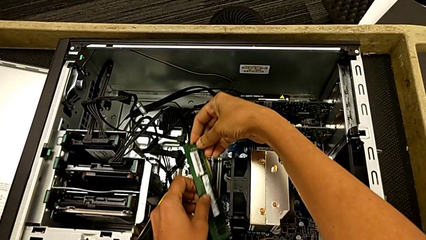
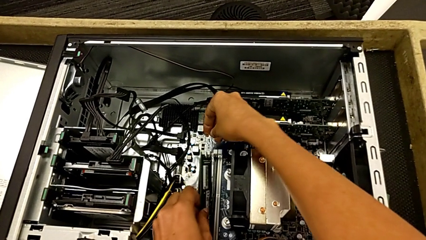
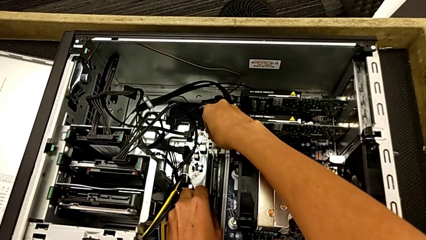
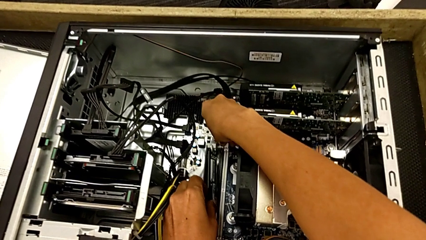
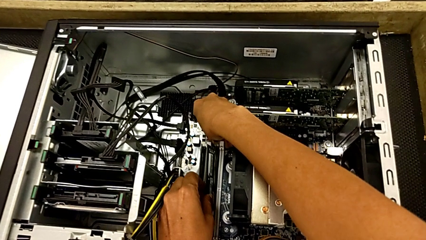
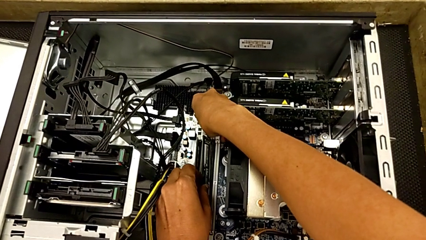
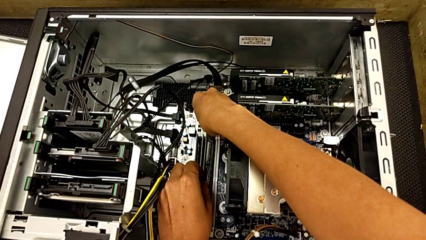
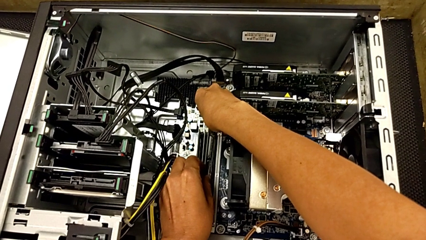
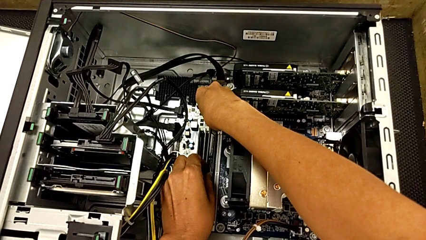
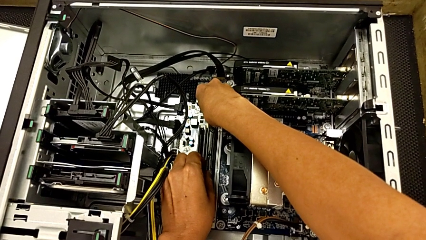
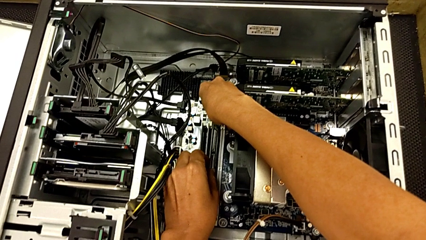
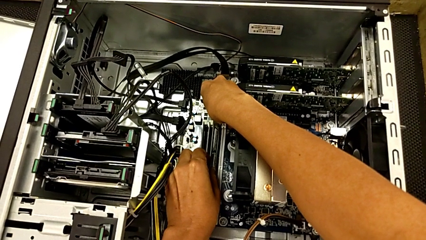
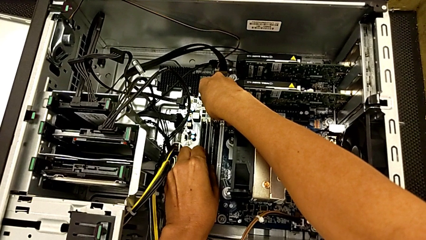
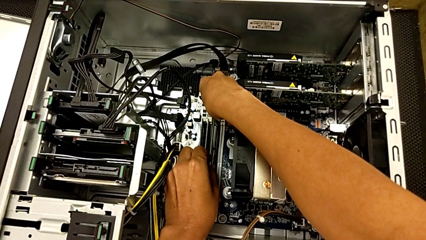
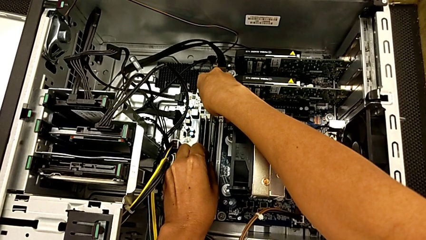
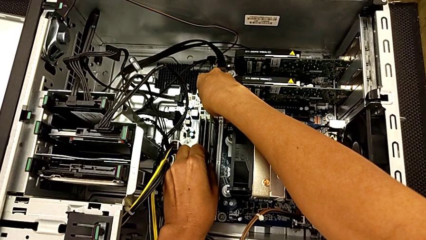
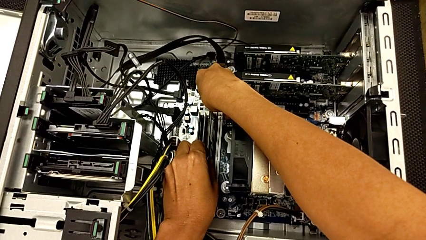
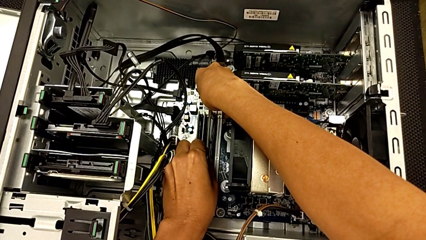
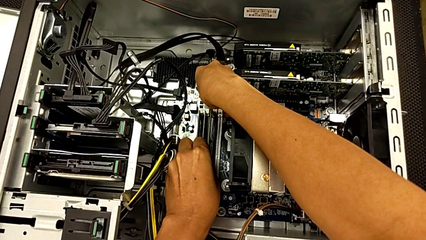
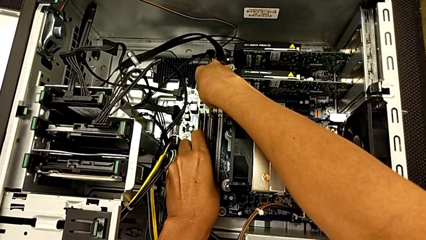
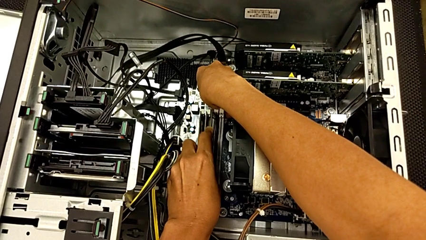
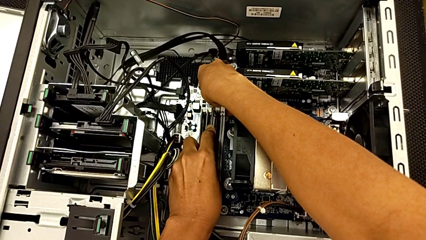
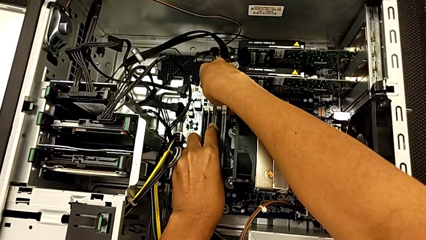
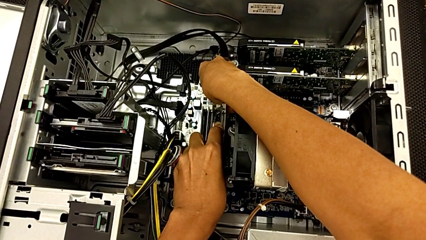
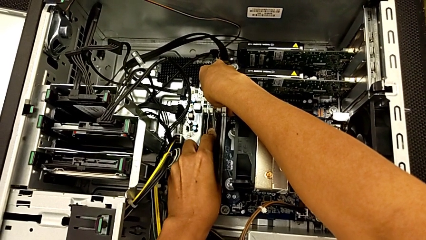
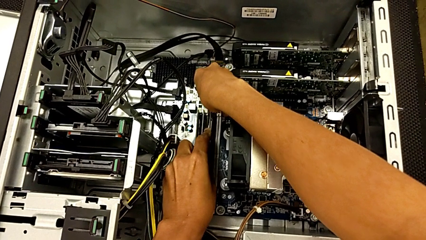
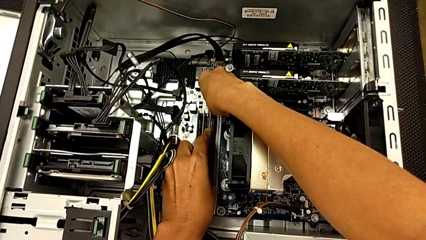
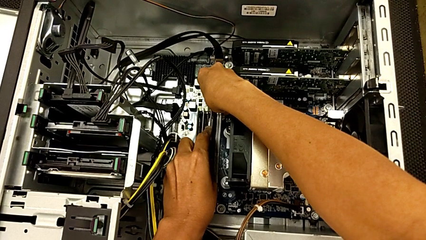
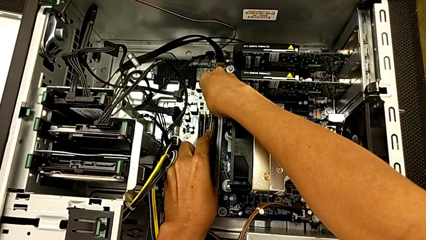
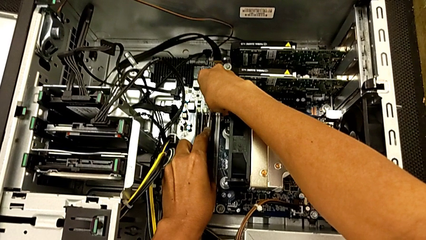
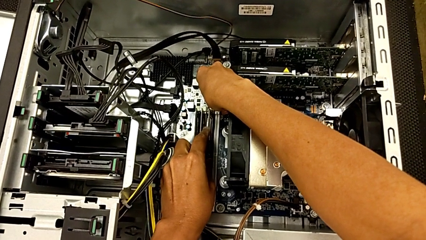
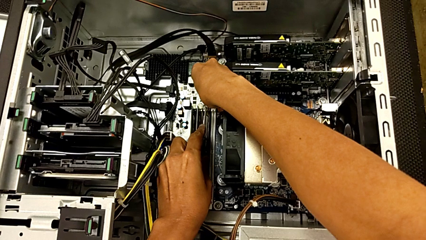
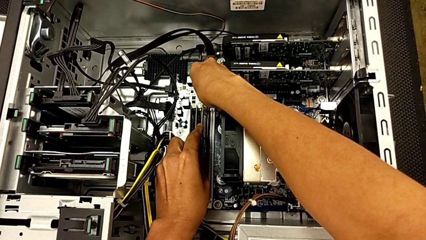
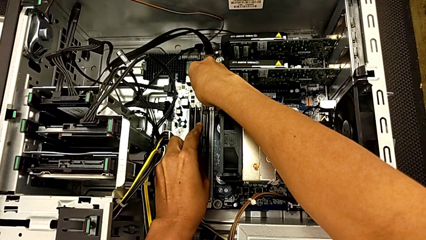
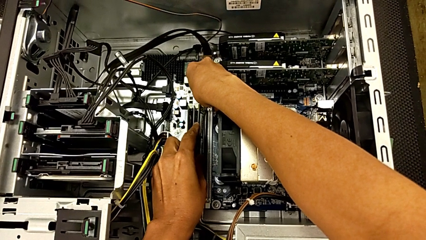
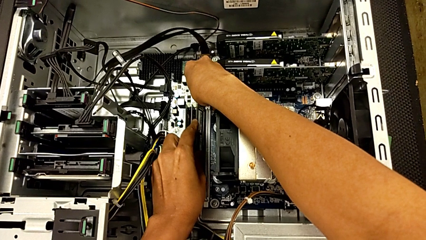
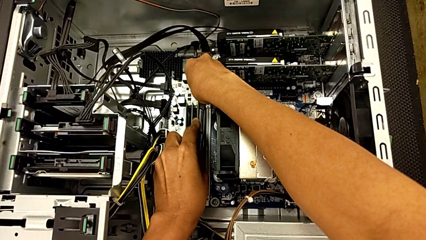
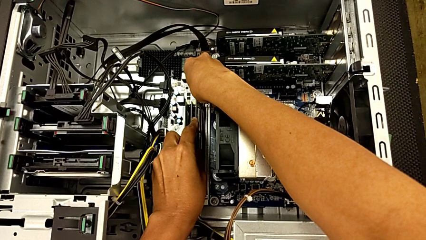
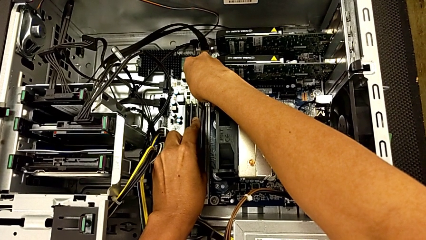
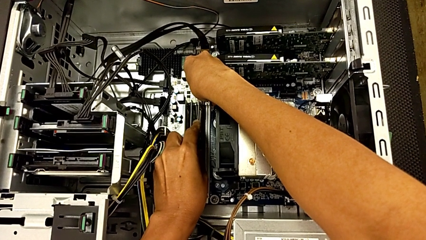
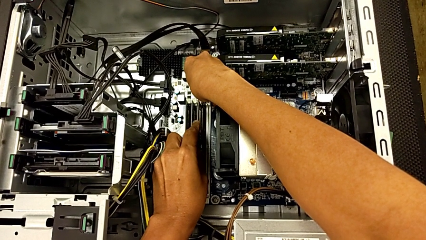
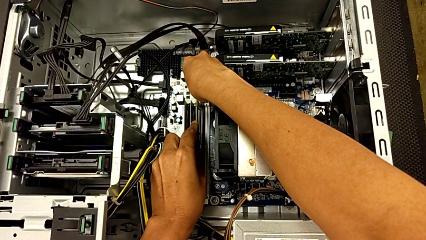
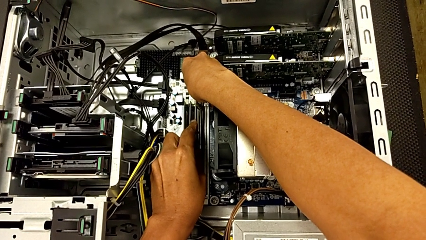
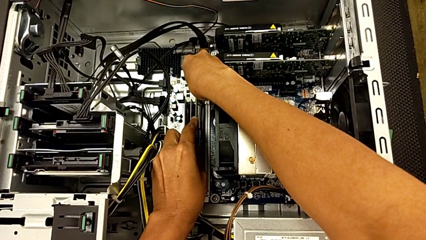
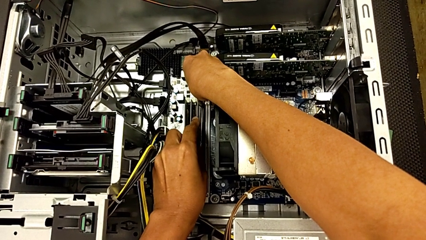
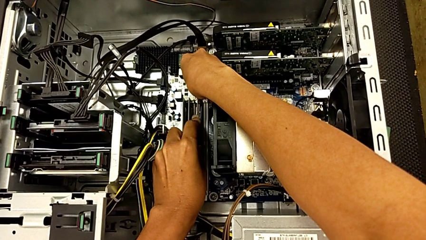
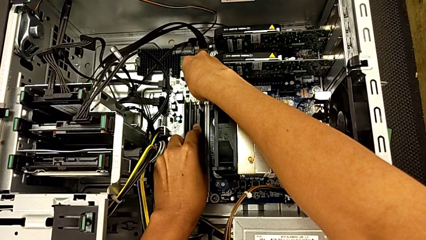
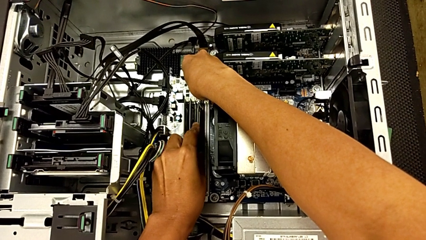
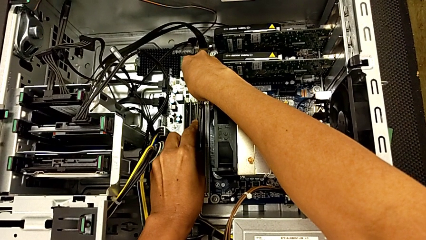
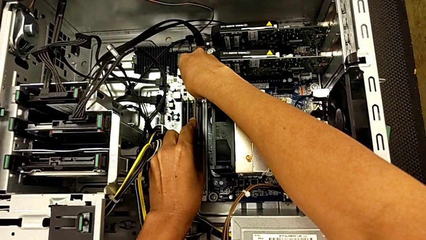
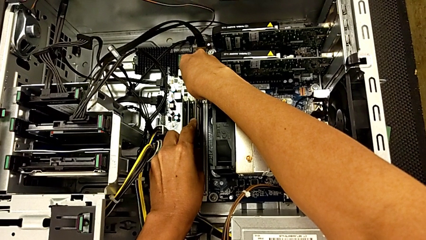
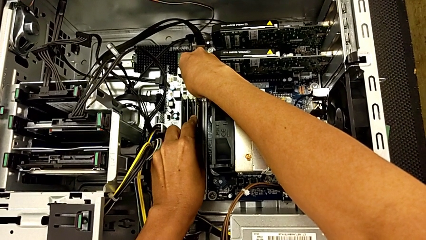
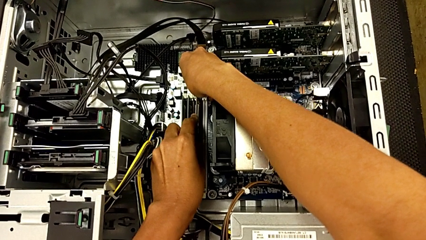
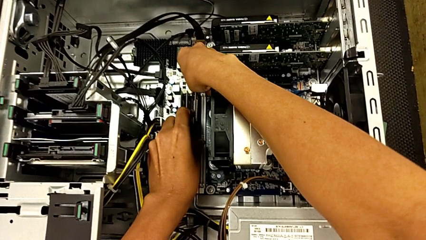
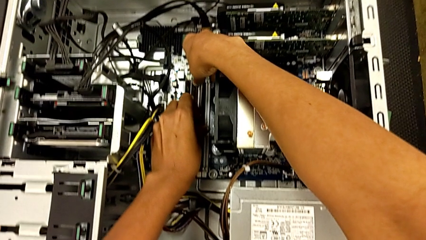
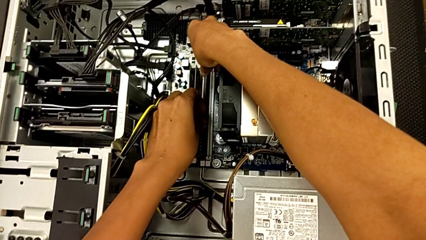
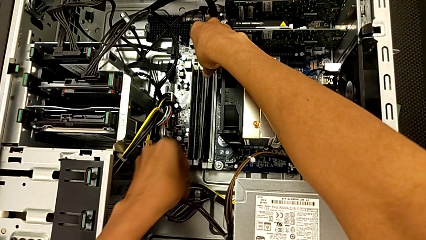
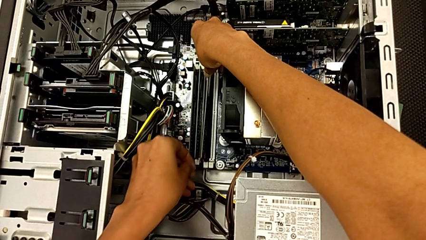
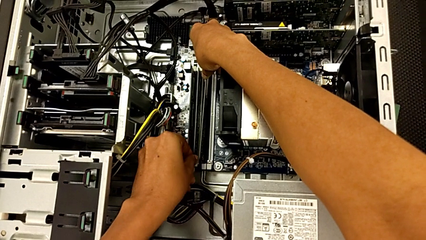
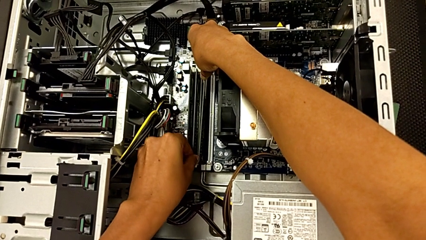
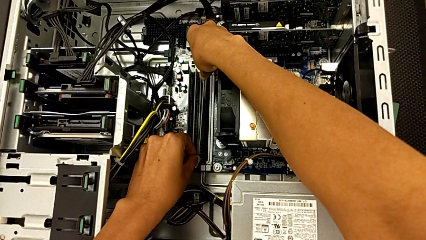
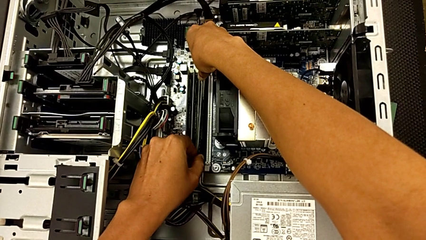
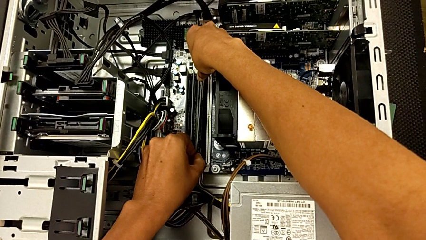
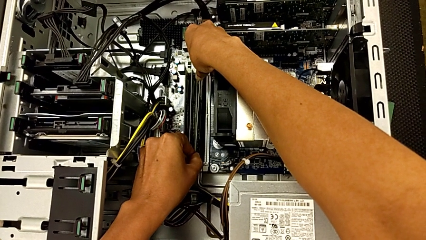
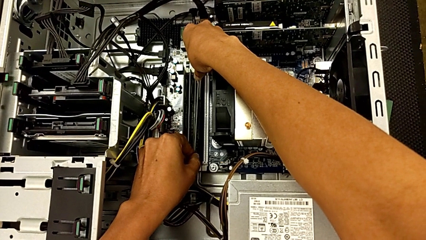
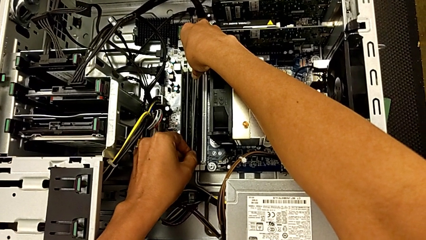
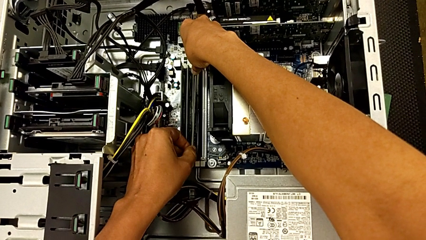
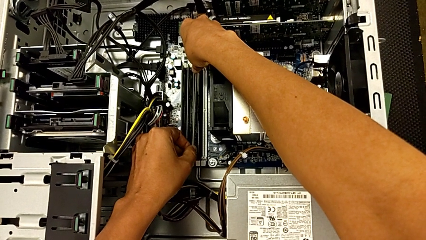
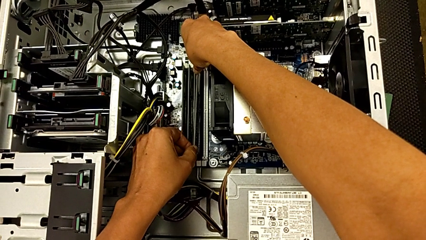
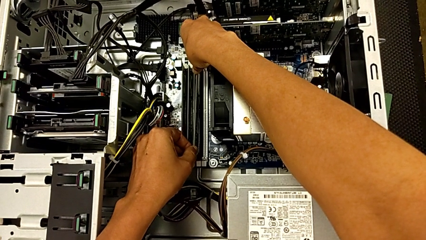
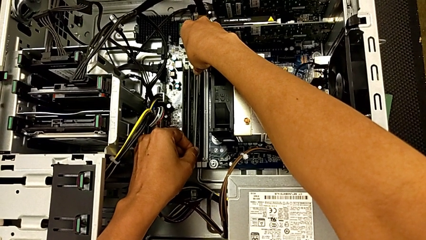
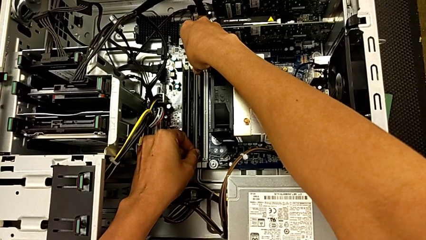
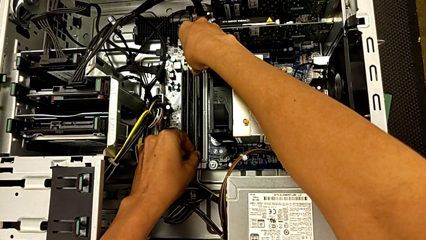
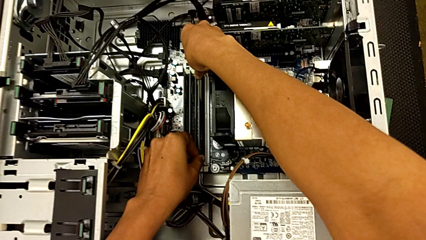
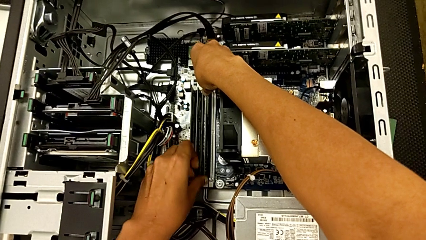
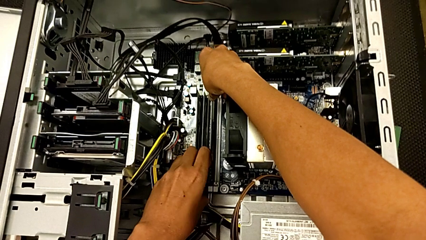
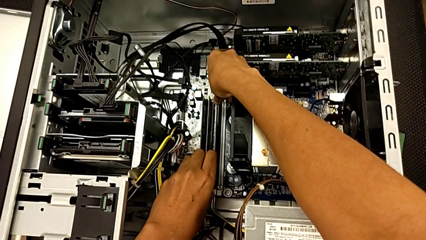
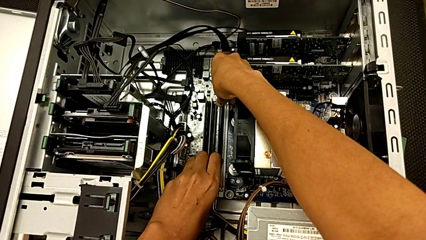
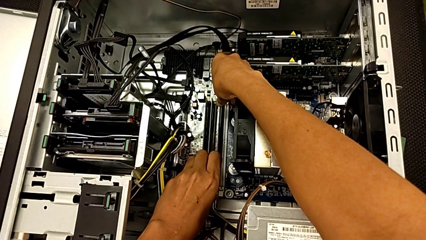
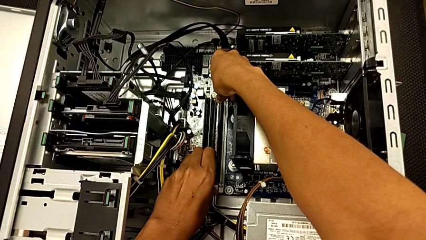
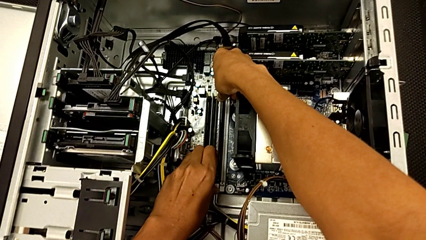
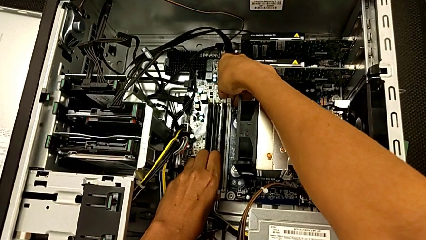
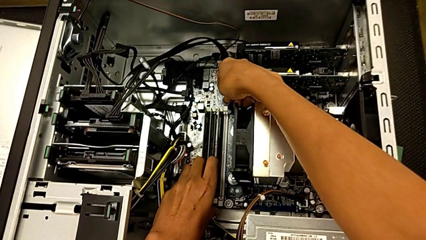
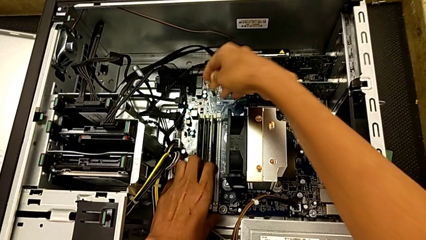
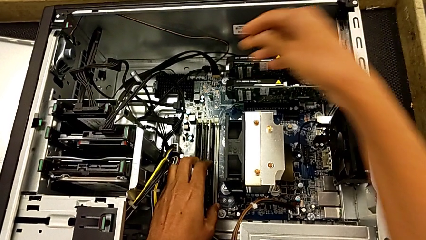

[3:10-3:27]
The camera wearer is installing the third RAM stick into the computer tower. They align the third RAM, insert it and press it.
